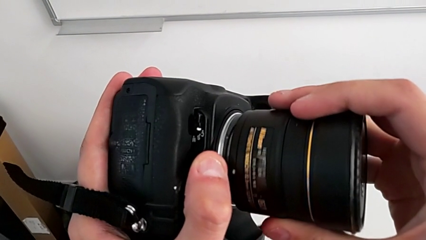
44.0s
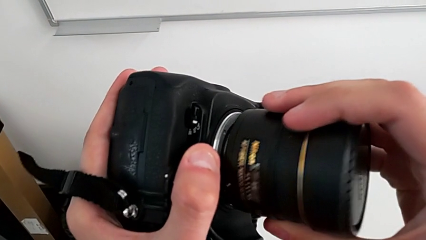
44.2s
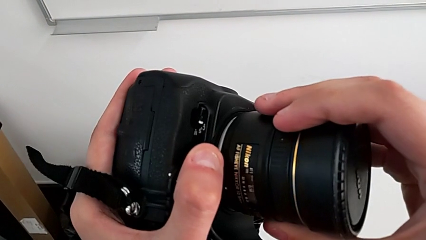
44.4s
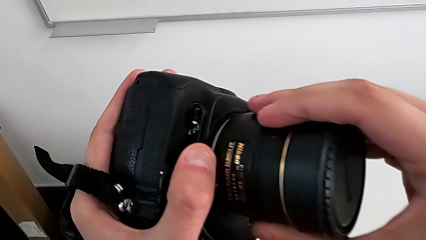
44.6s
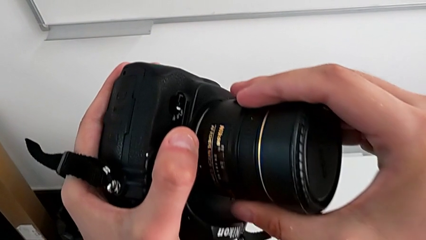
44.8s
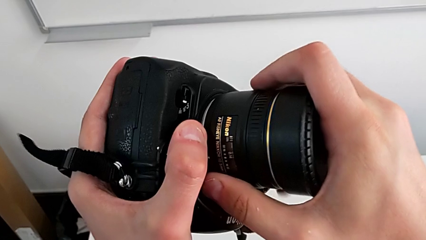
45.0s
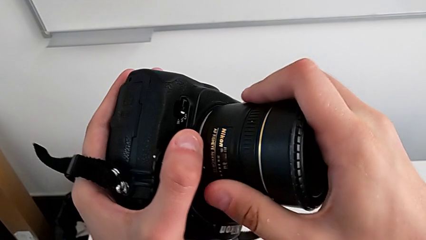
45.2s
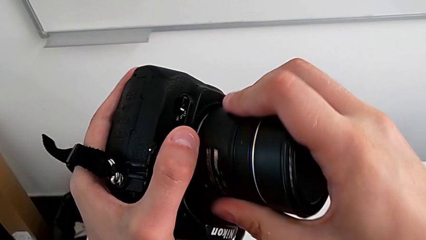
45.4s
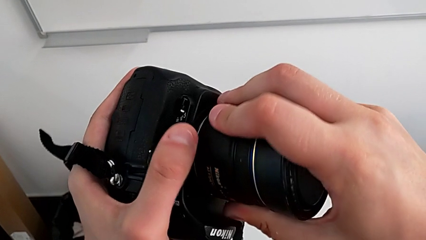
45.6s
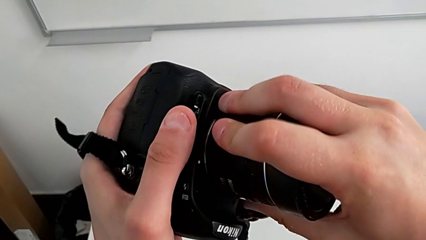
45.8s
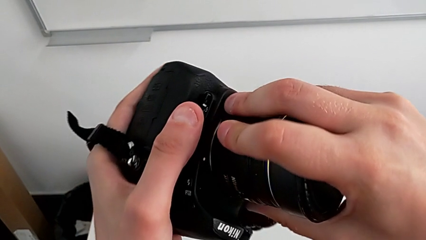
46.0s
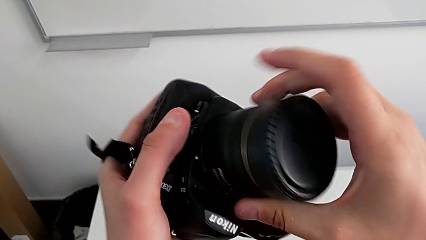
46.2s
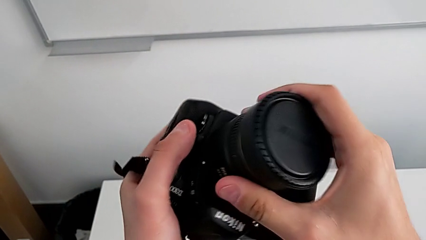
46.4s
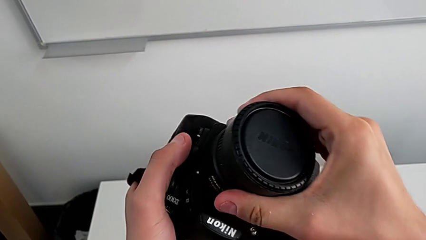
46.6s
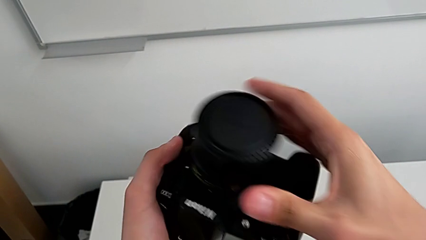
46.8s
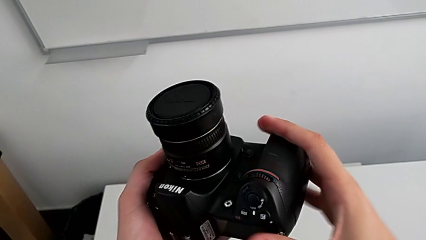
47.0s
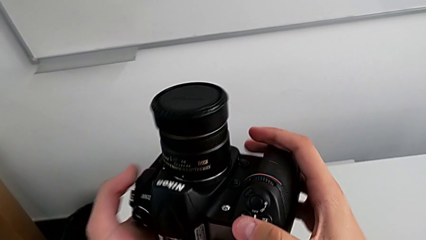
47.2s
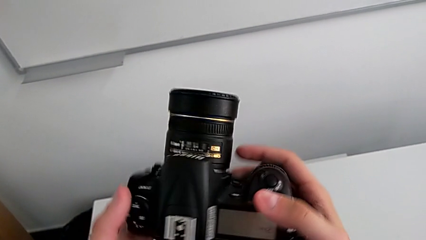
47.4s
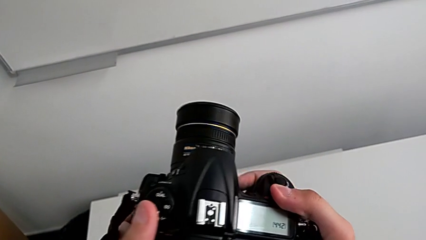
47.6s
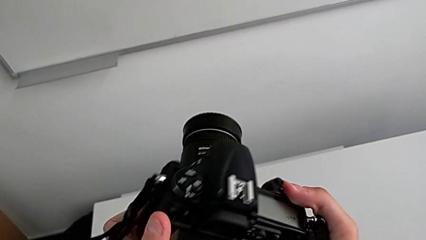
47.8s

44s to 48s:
The camera wearer is attaching the lens to the DSLR camera. They rotate the lens and rotate the DSLR.

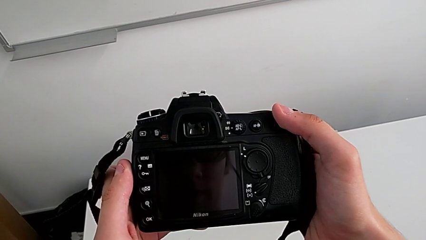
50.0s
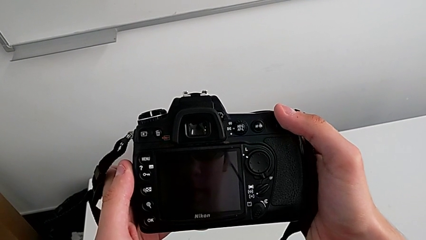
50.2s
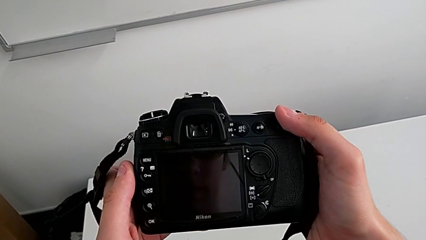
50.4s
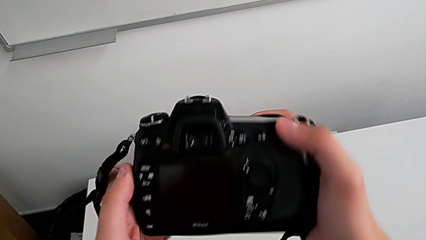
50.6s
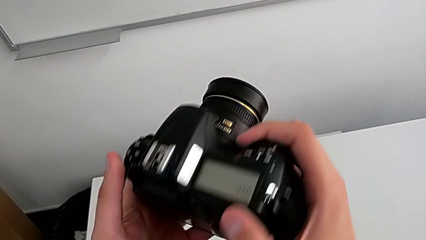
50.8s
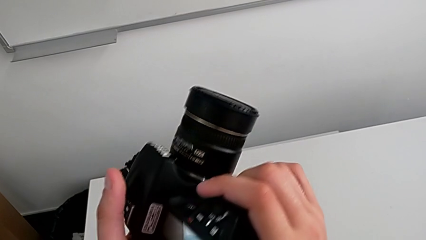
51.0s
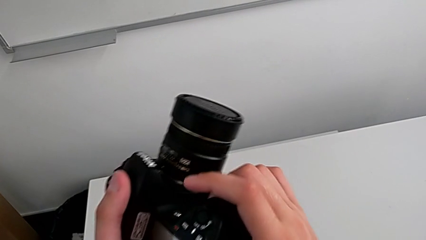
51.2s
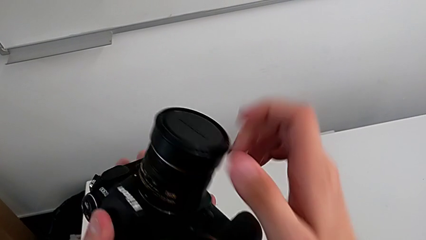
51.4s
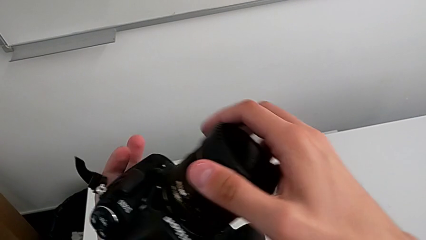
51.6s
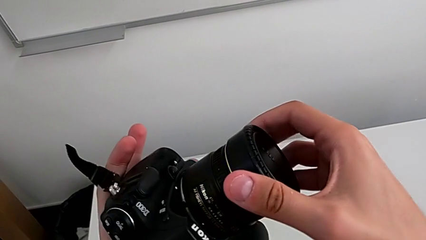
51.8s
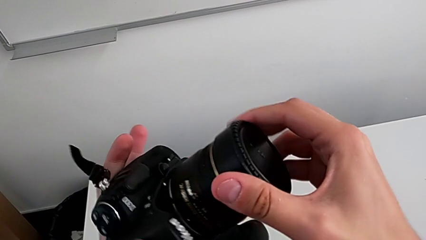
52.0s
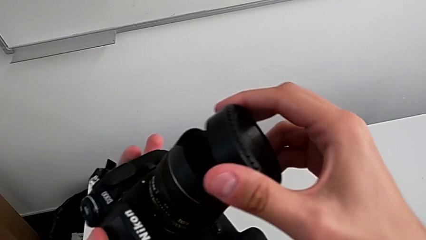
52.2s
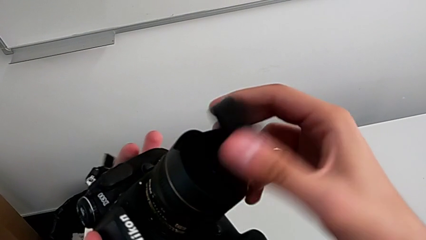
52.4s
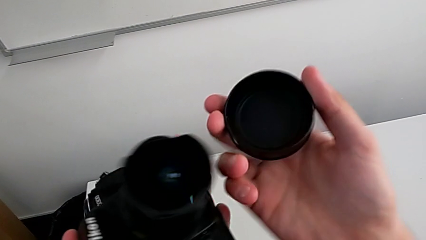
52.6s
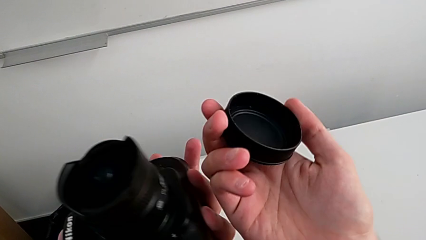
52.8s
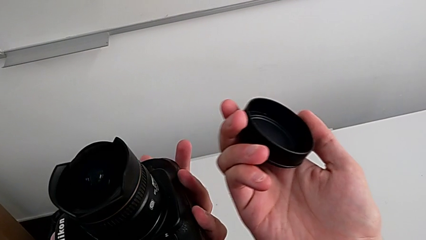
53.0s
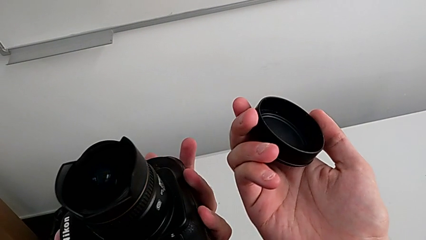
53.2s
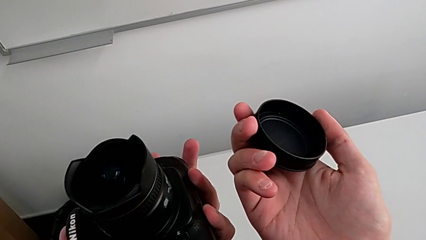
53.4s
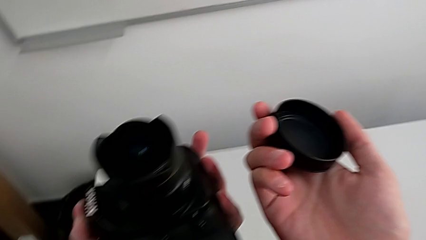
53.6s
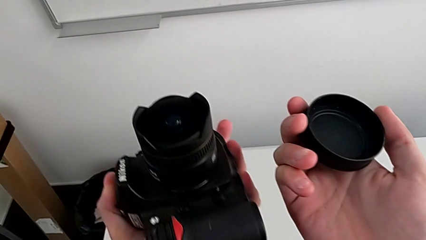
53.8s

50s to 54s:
The camera wearer detaches the lens cover. They rotate the DSLR, grab the lens cover and withdraw it.

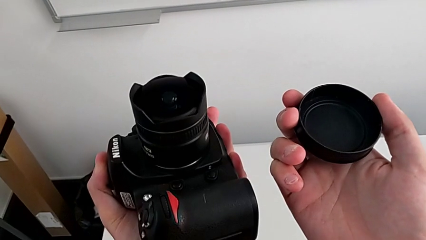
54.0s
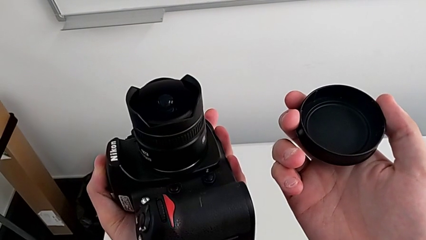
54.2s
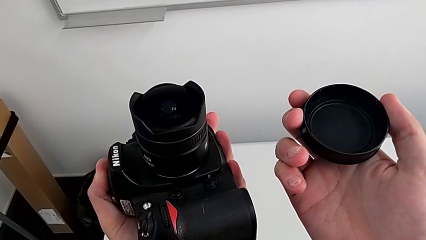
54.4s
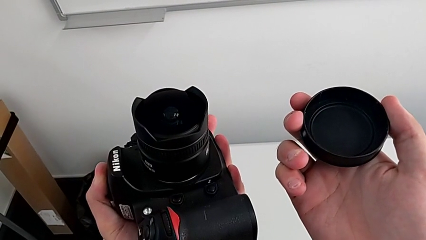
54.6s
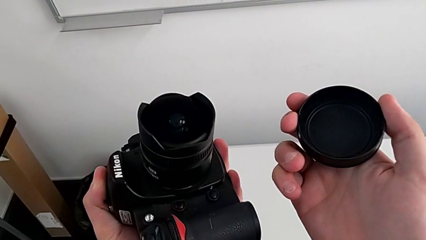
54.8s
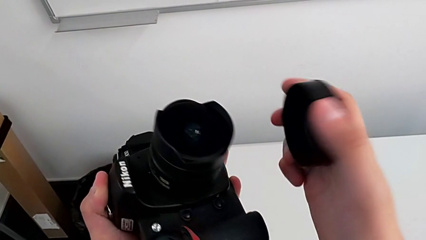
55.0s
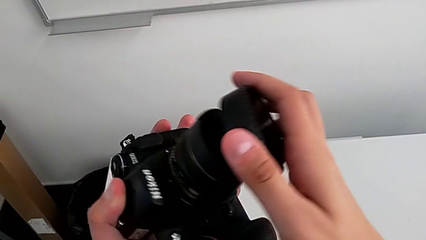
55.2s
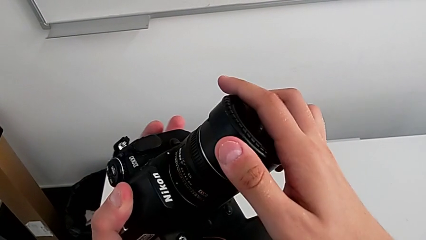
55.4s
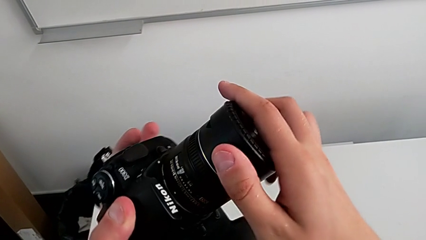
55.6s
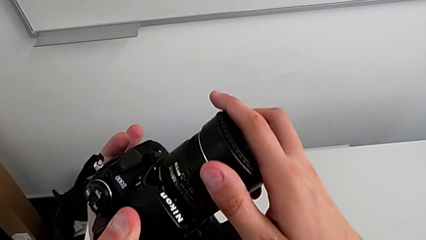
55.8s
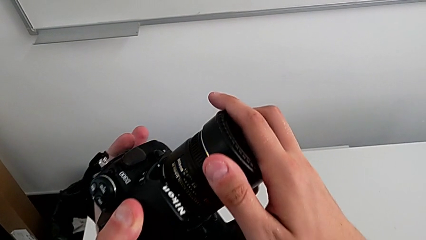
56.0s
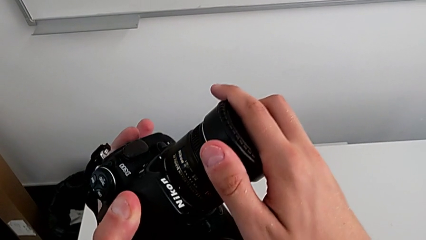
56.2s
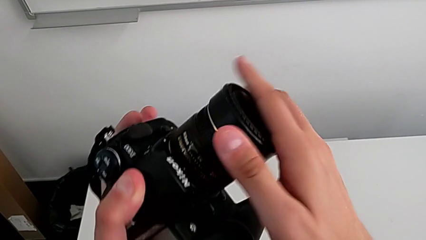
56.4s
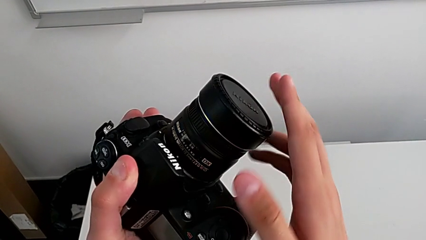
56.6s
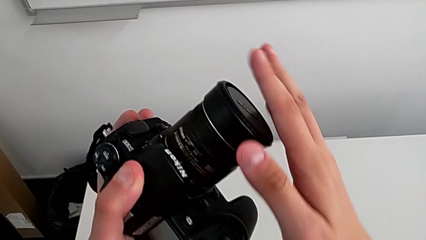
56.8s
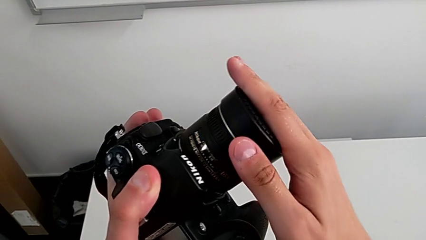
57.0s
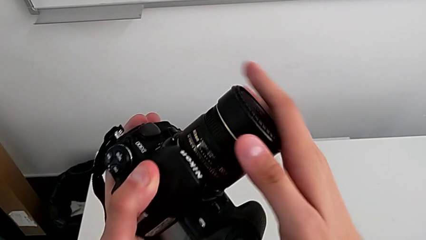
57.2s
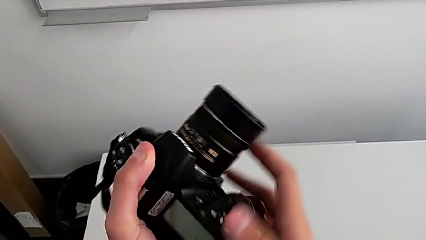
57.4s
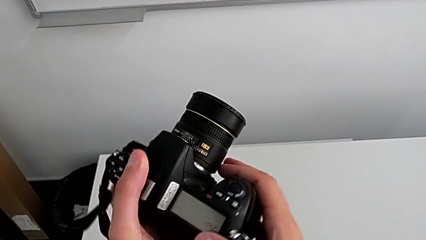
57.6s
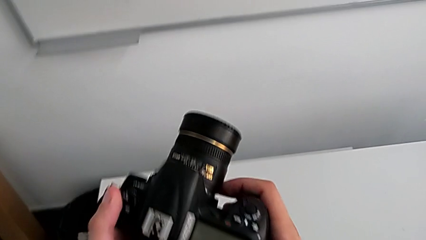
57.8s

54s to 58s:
The camera wearer attaches the lens cover. They hold the lens cover, insert it and press it.

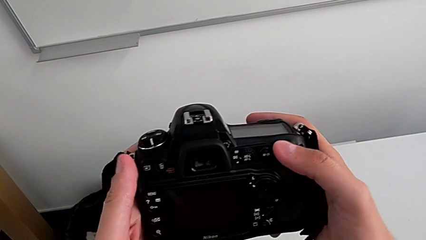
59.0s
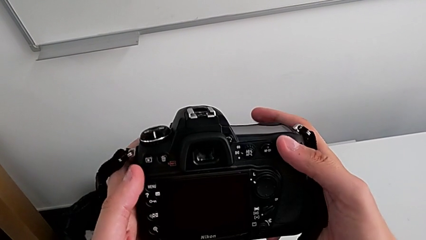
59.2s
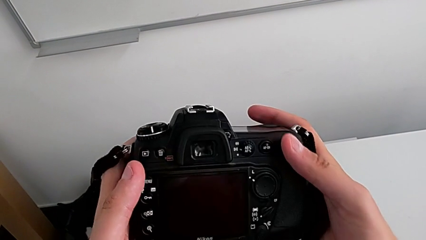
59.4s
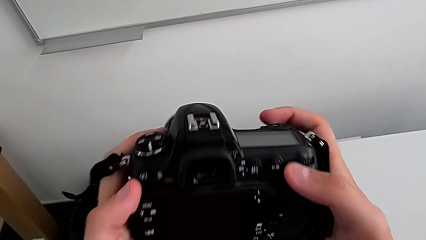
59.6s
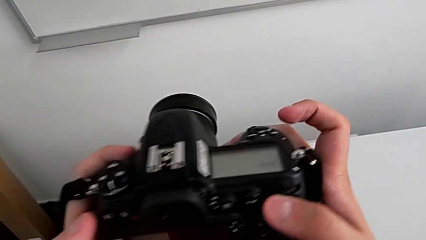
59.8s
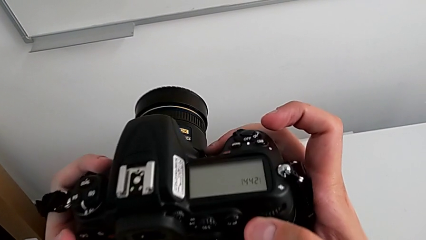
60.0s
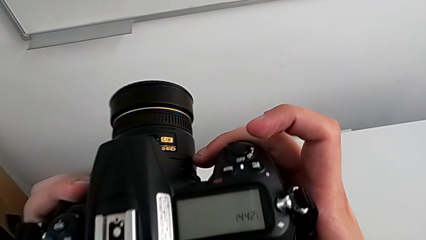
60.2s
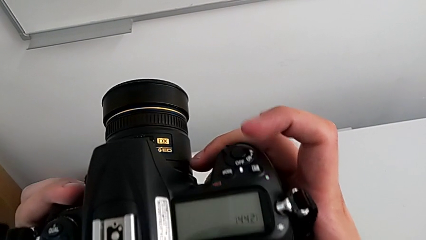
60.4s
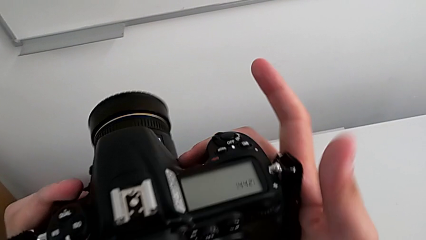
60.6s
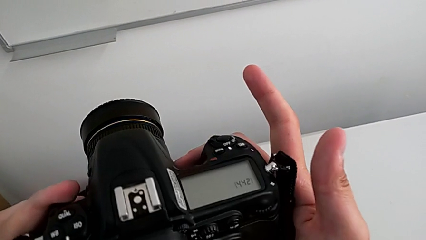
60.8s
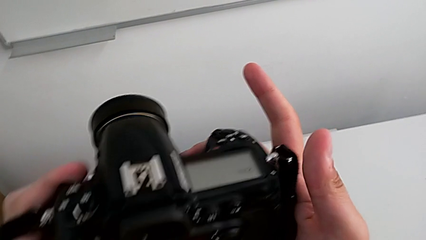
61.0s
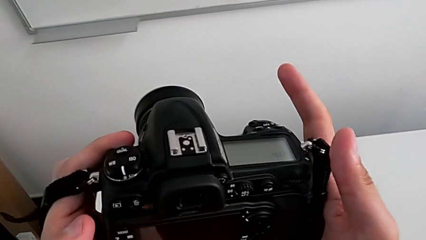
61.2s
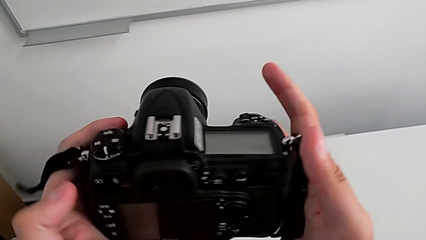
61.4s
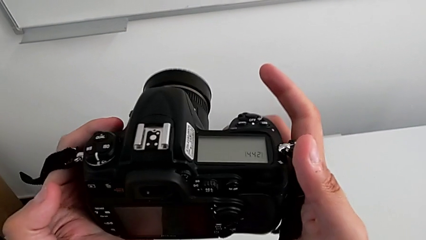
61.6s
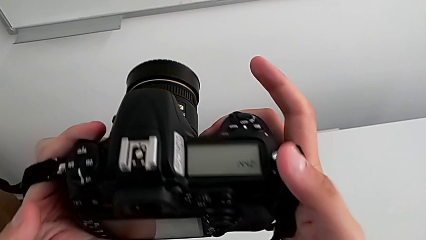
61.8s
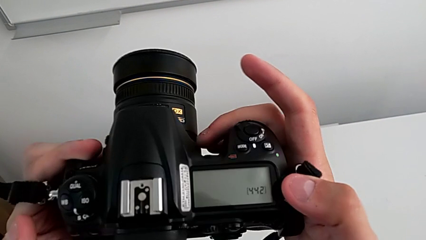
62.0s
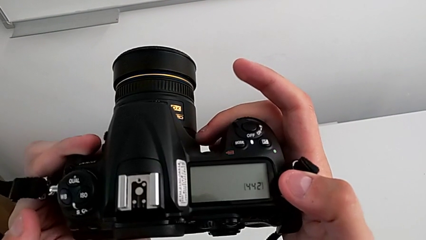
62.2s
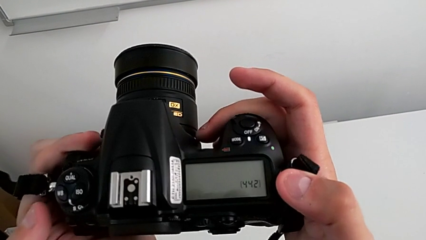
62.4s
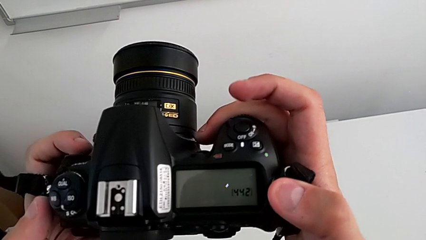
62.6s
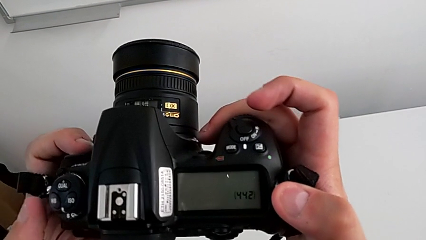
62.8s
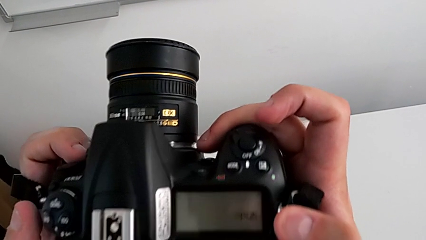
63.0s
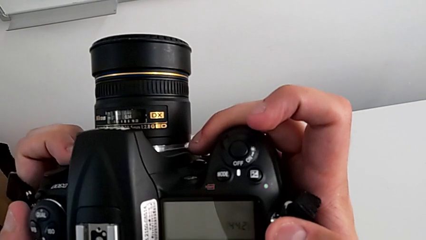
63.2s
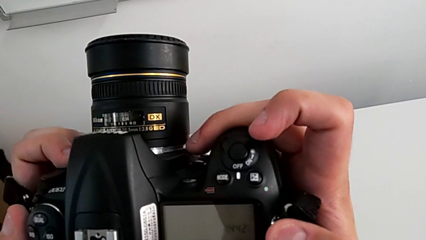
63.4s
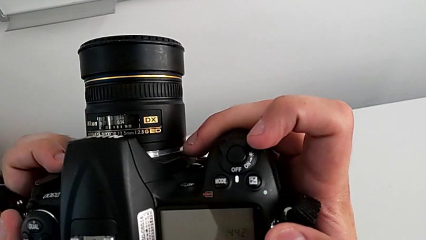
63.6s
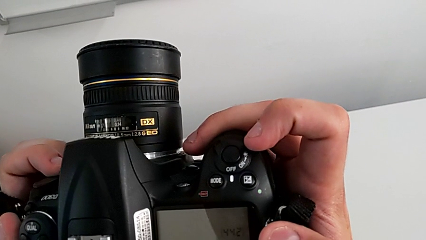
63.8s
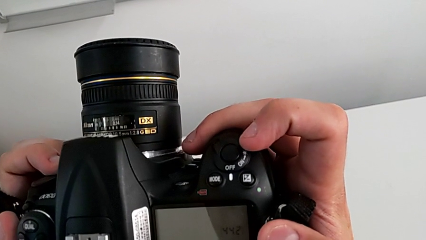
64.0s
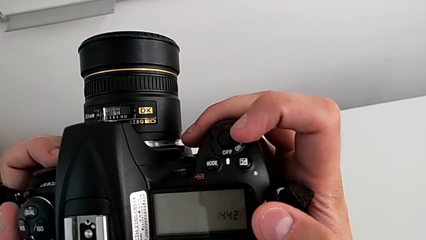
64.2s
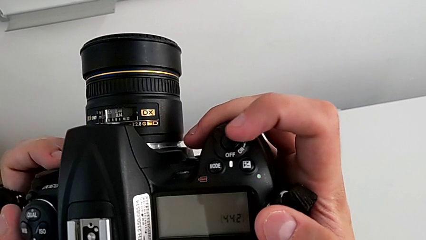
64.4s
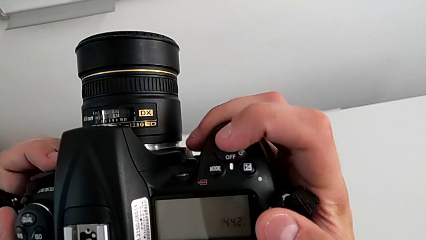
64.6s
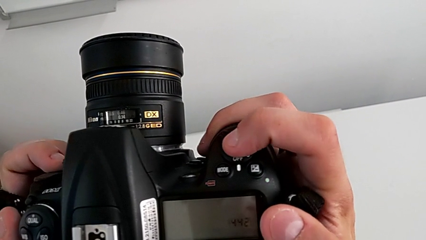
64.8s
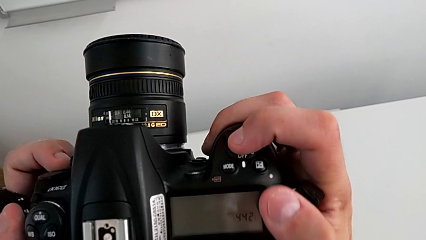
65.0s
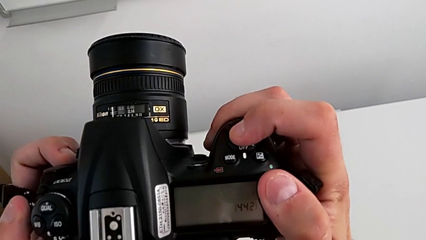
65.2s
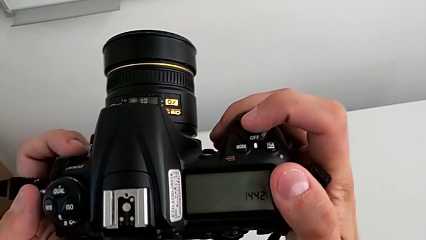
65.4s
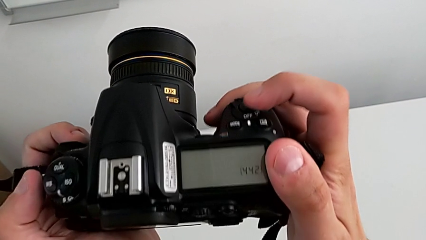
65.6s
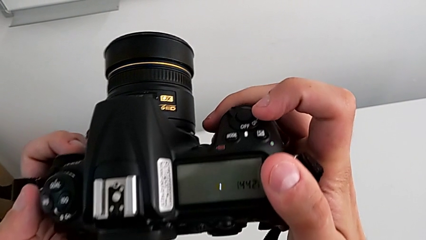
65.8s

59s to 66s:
The camera wearer is turning on their camera. They rotate the DSLR, inspect it and wrongly press the button instead of sliding it.
